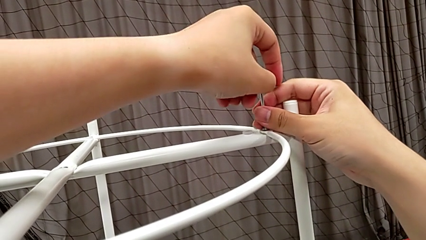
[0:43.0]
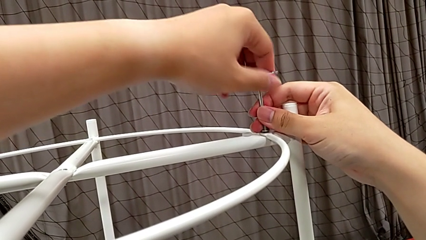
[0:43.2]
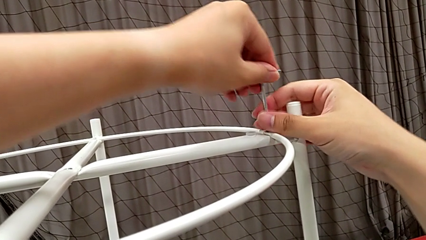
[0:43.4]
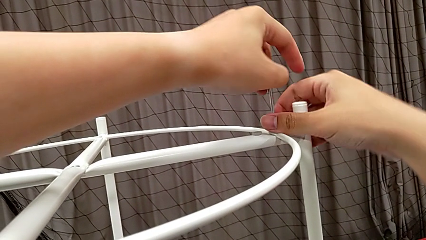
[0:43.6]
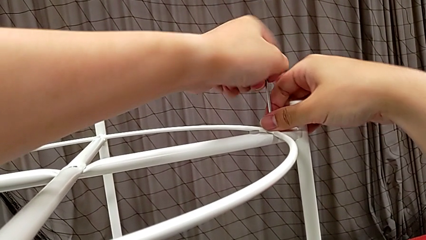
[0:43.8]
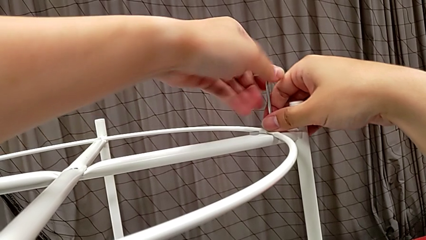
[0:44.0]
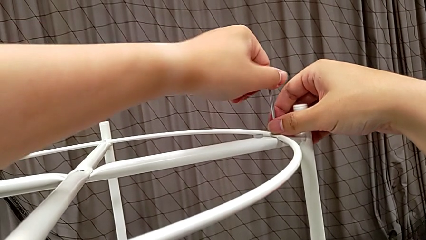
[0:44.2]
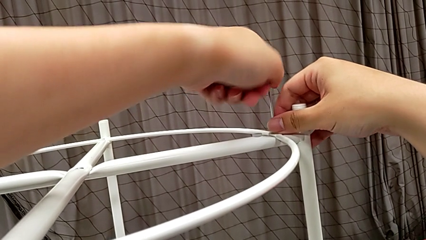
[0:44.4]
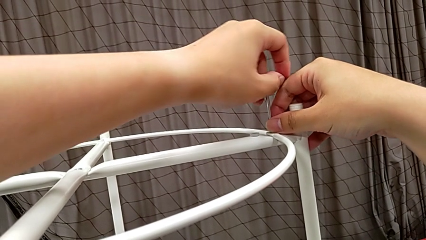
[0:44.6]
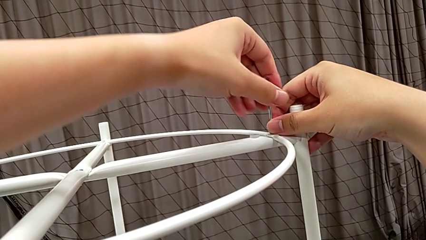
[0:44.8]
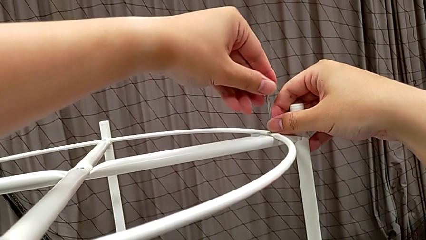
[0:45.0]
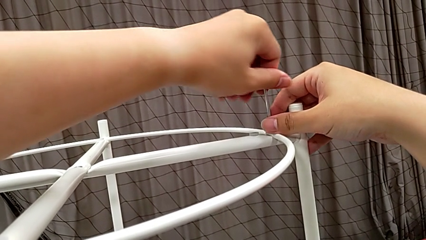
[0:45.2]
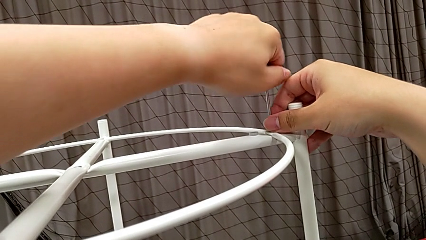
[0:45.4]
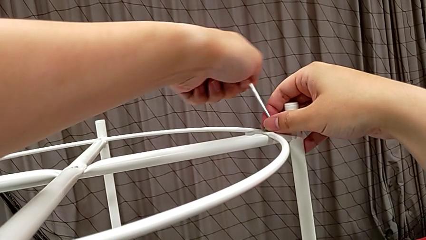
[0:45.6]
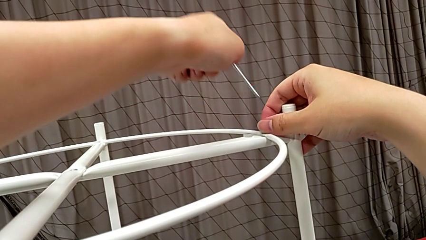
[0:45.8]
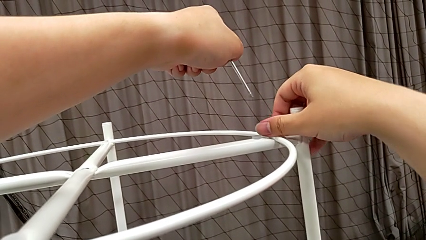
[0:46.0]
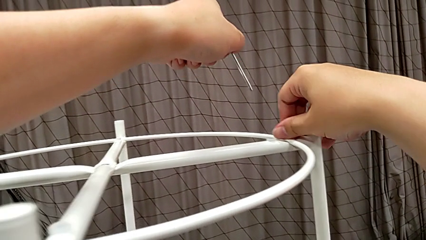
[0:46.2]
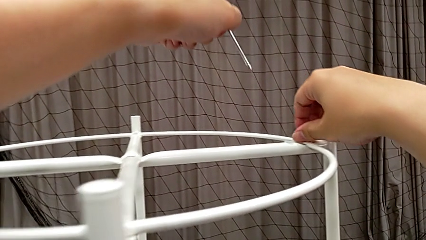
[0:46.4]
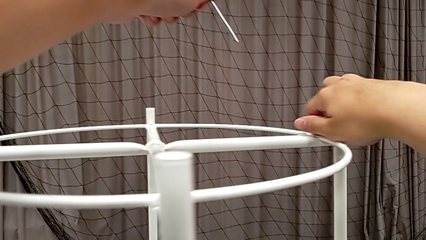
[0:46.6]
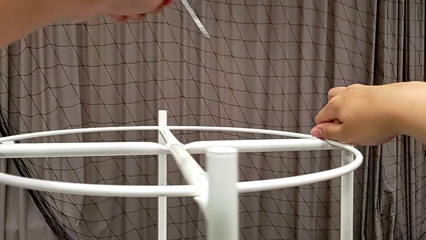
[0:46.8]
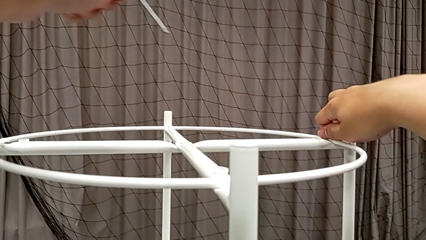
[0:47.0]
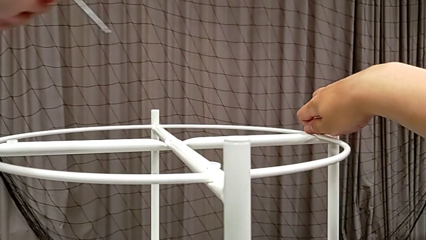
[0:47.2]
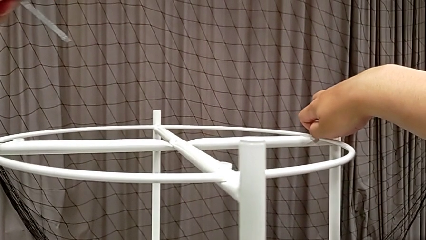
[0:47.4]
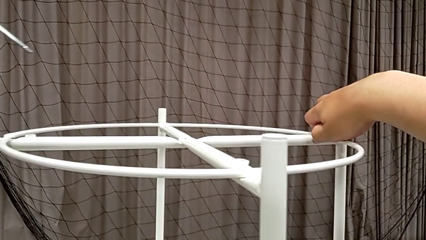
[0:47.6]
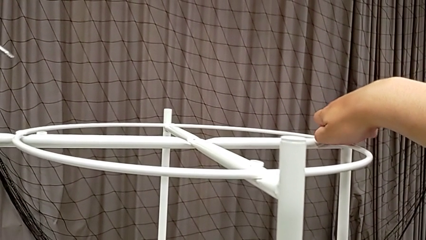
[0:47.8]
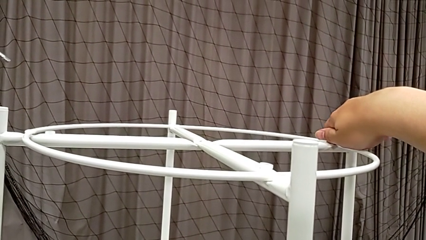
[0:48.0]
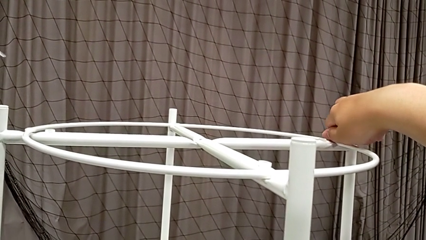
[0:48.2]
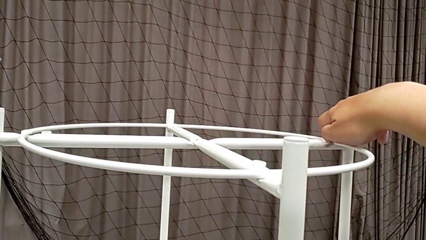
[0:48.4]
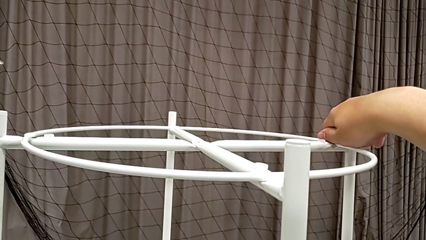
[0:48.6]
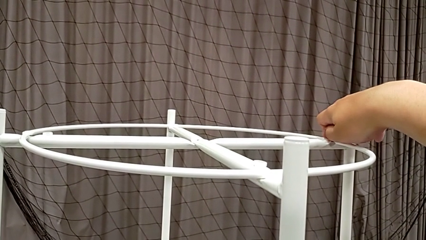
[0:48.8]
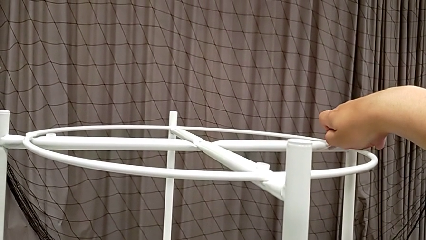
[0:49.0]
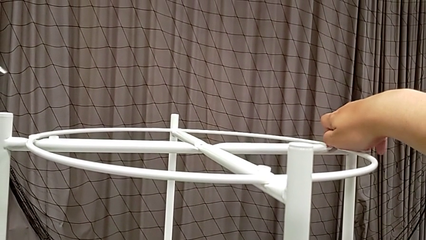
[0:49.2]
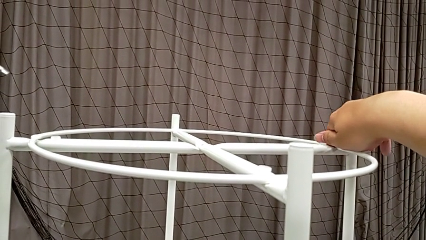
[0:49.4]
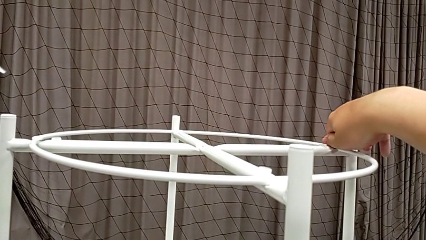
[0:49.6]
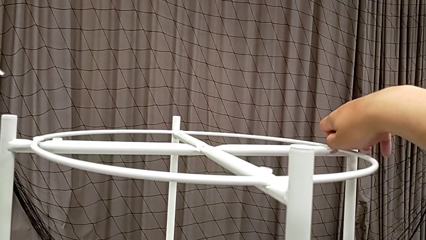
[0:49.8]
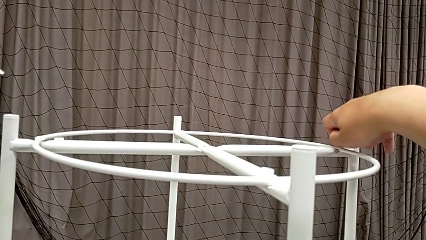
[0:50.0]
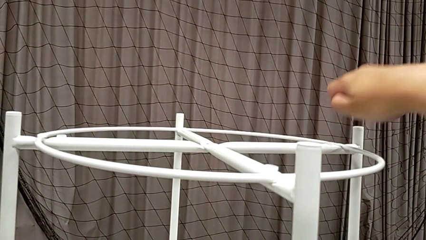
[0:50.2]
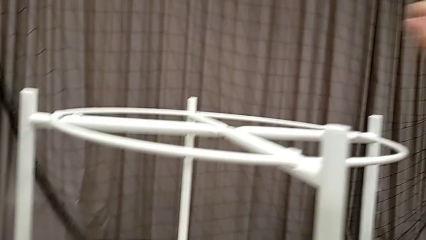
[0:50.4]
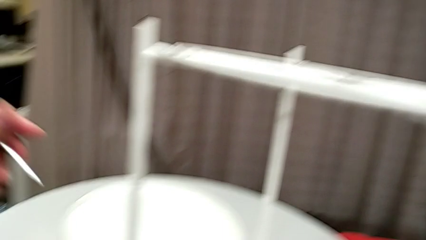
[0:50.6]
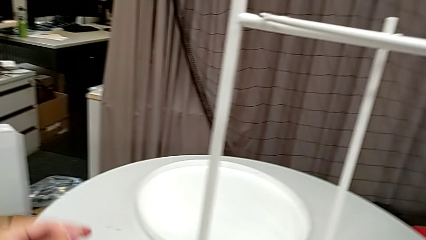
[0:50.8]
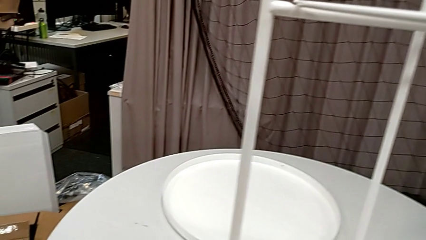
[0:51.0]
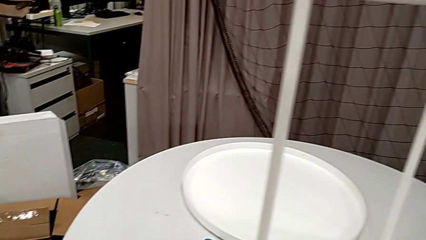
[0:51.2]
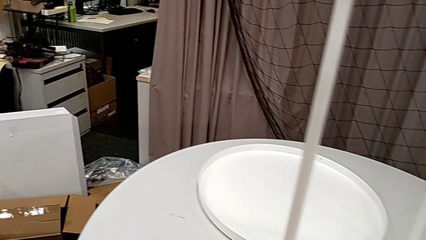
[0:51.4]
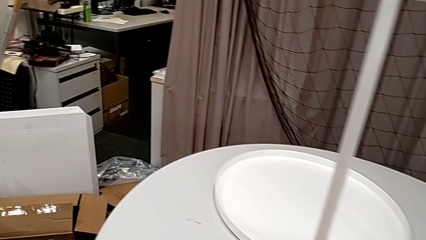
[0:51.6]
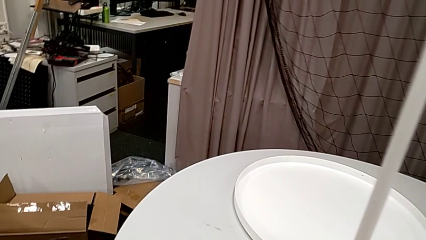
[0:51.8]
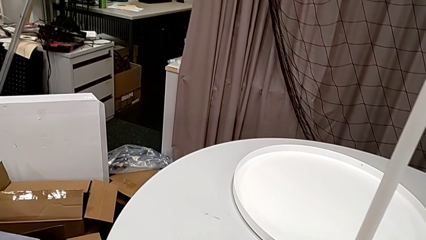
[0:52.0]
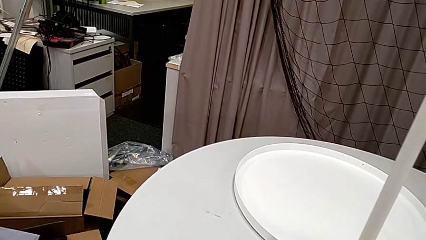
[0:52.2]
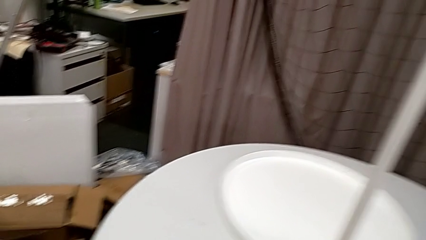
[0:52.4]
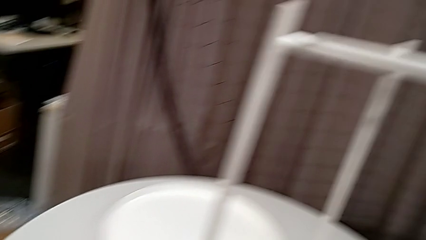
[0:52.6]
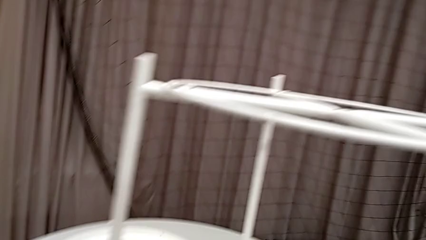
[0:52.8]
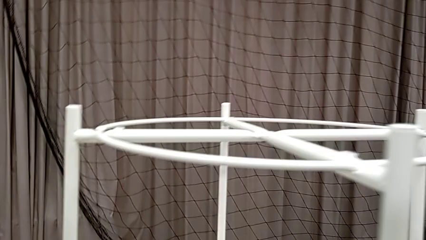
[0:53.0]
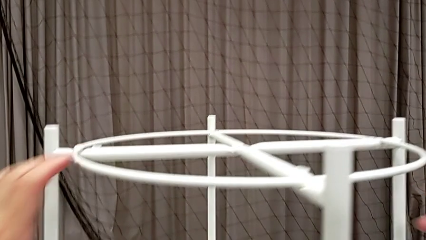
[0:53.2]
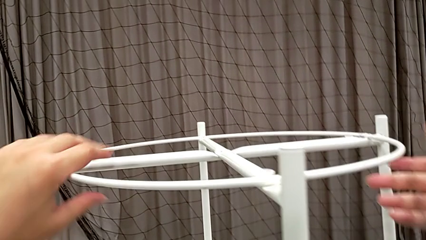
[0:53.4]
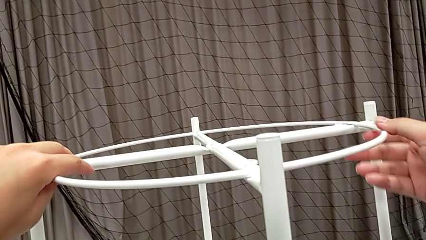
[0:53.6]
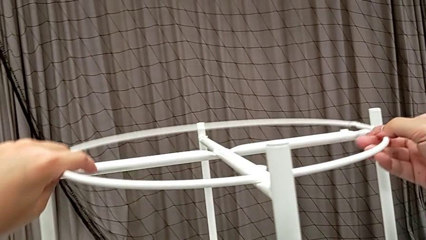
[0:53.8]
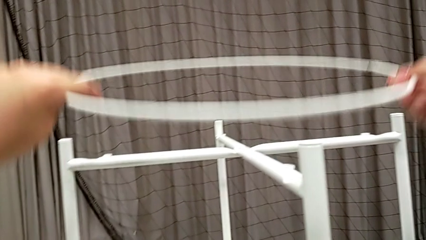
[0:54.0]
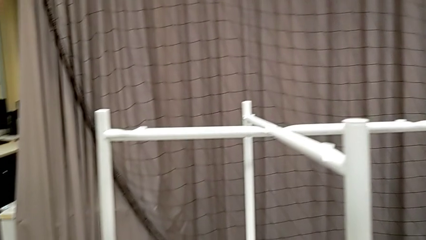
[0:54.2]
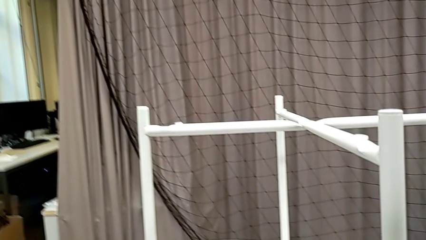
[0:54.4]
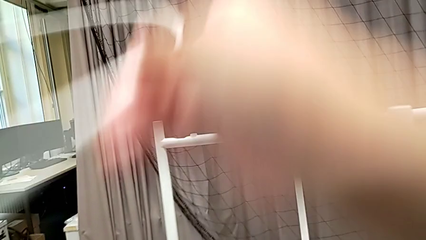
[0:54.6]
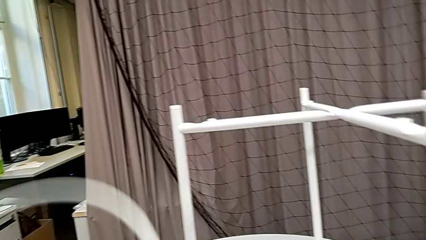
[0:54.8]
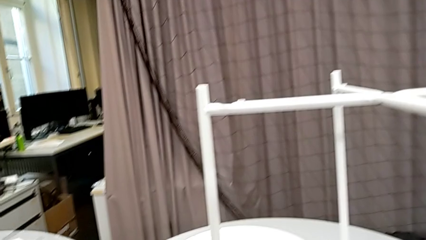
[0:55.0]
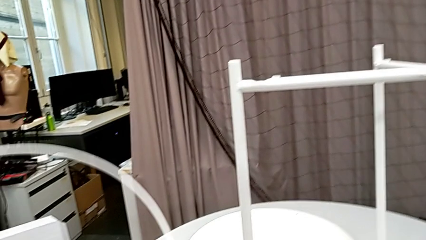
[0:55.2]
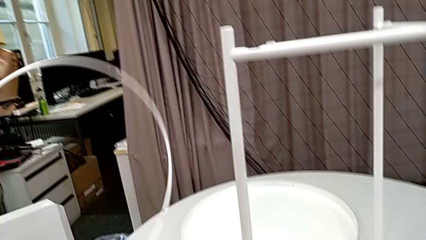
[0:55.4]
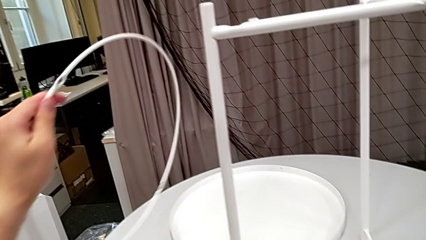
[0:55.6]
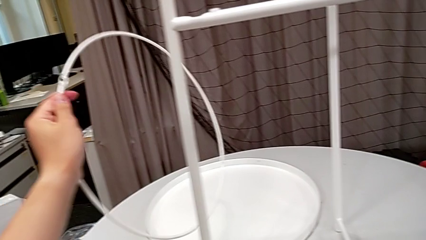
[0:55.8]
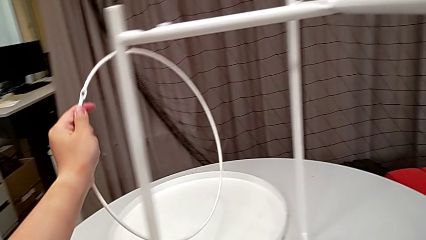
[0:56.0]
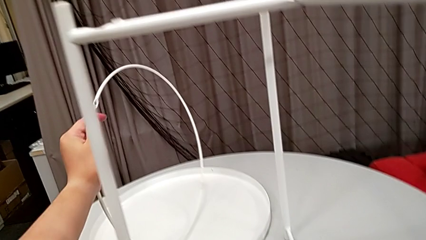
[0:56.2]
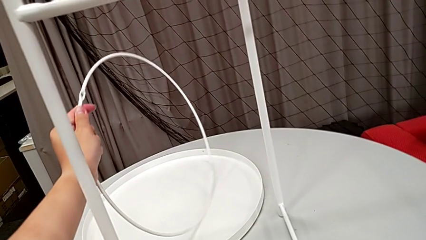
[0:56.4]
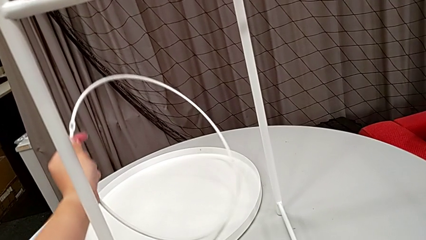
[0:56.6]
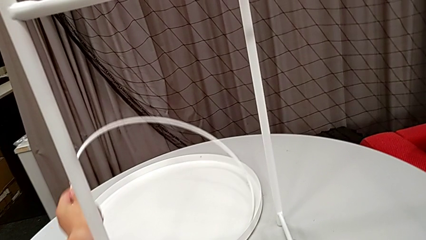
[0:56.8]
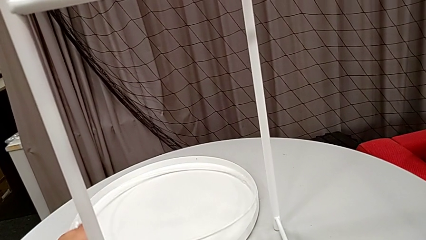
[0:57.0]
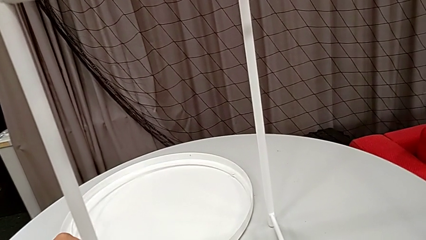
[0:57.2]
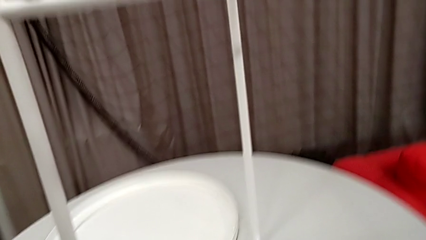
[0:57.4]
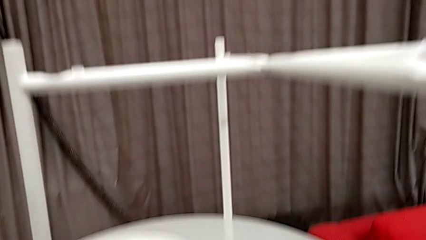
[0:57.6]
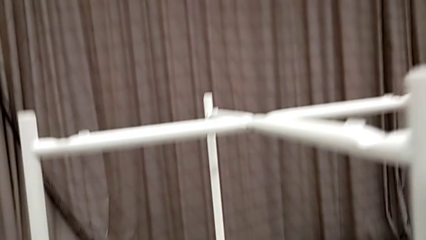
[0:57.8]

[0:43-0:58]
The camera wearer is unscrewing the second hex socket head of the circle. They unscrew the hex socket head, withdraw the Allen wrench, unscrew the hex socket head, disassemble it, place it, place the Allen wrench, disassemble the circle and place it.

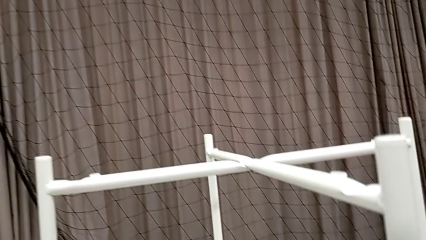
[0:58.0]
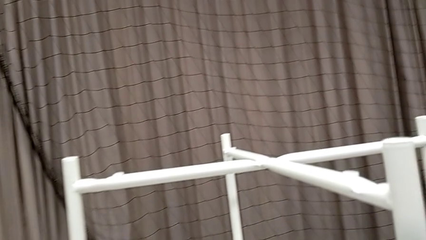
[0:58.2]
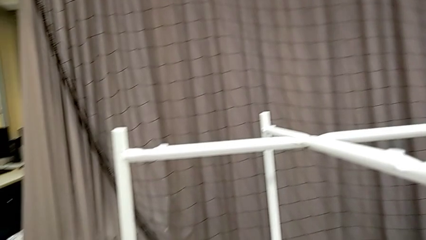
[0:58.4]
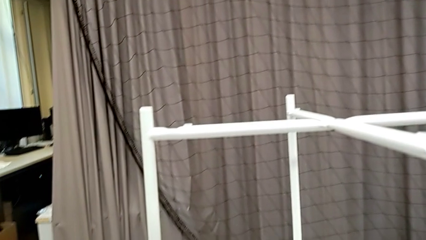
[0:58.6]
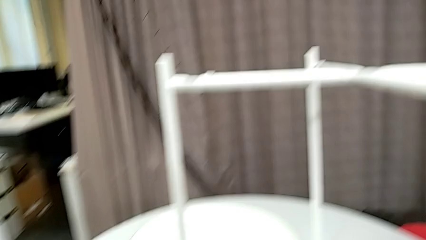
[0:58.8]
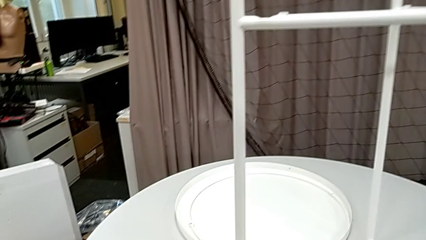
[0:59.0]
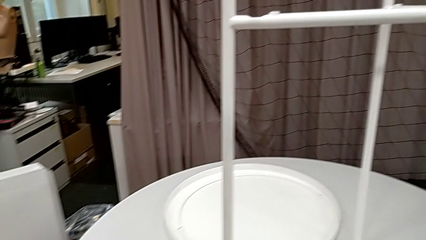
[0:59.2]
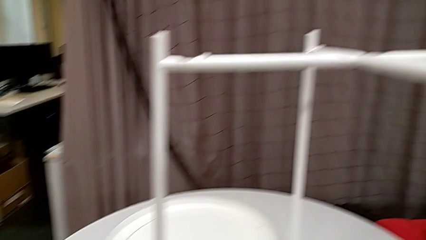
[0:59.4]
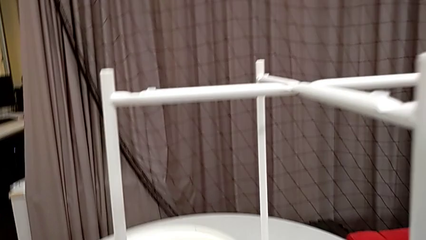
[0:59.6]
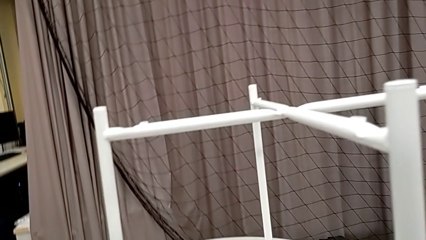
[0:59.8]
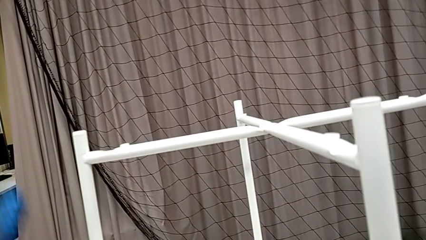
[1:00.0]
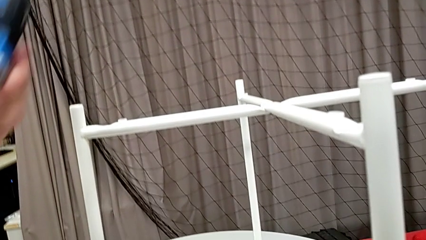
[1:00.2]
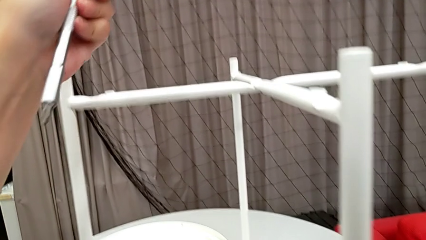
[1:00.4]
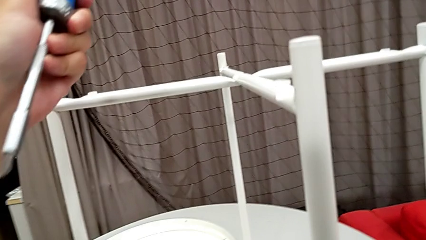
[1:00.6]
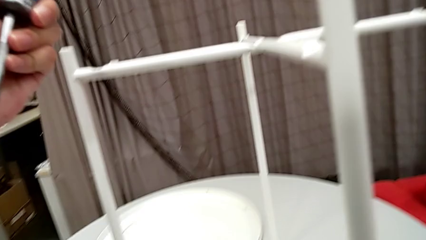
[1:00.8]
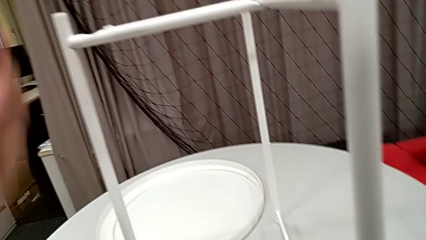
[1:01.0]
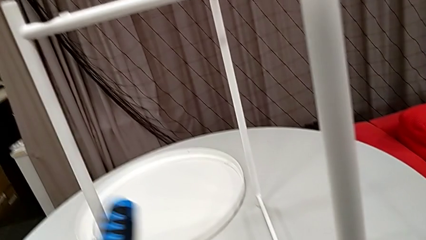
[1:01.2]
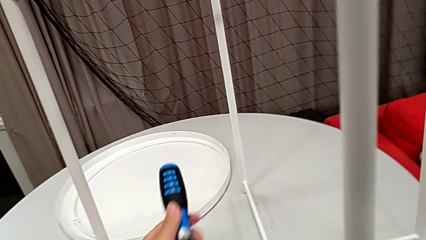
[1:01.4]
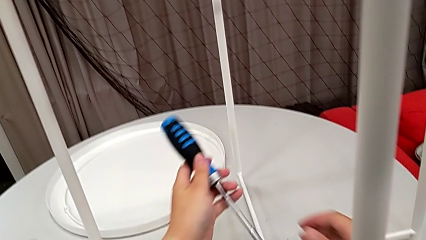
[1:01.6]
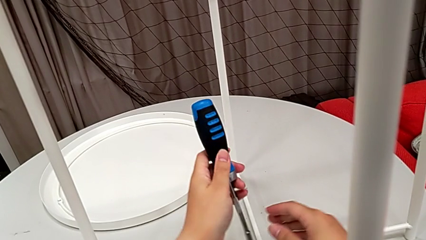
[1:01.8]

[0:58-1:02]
The camera wearer is unscrewing the hex socket heads from the legs of the table. They wrongly grab the screwdriver and begin to wrongly approach the hex socket head.
